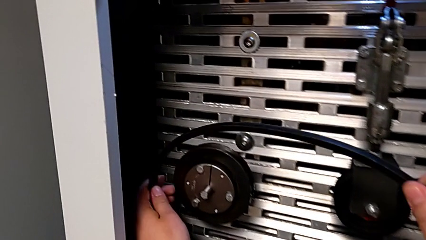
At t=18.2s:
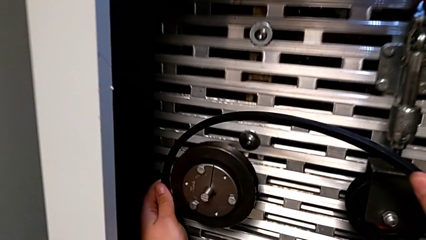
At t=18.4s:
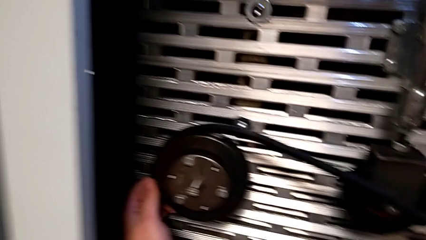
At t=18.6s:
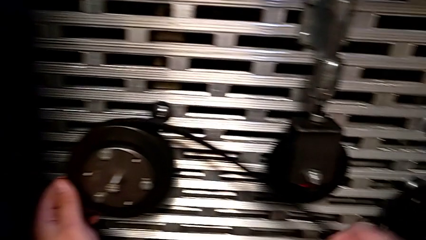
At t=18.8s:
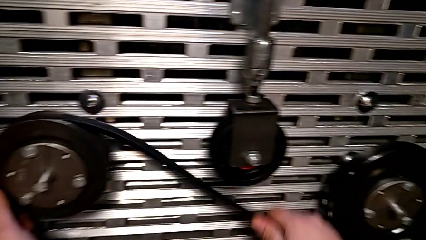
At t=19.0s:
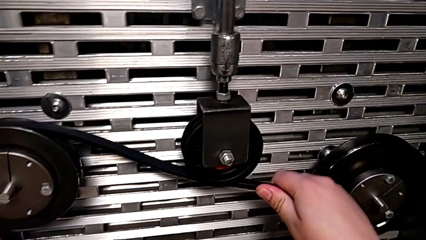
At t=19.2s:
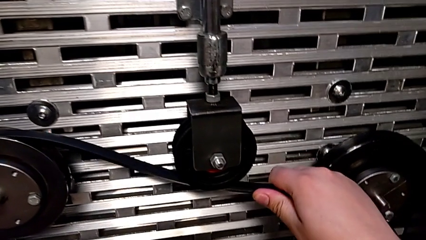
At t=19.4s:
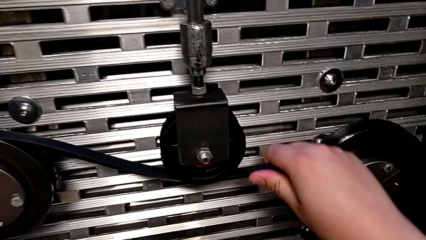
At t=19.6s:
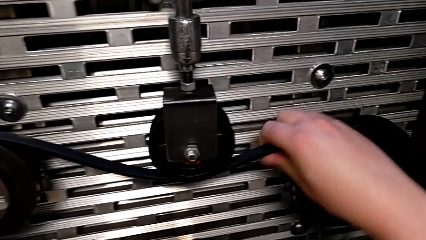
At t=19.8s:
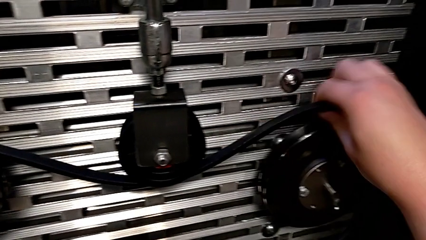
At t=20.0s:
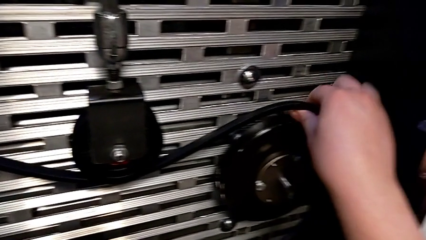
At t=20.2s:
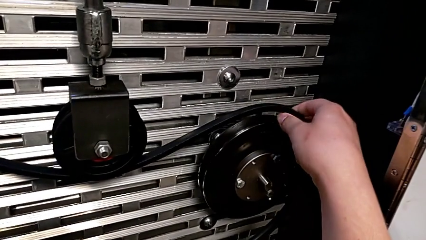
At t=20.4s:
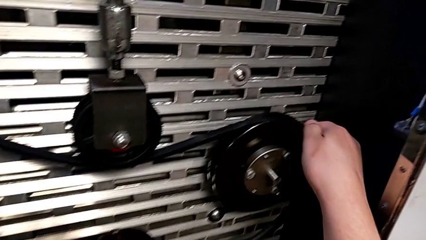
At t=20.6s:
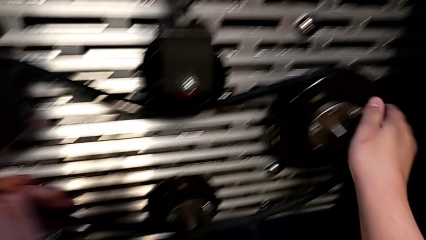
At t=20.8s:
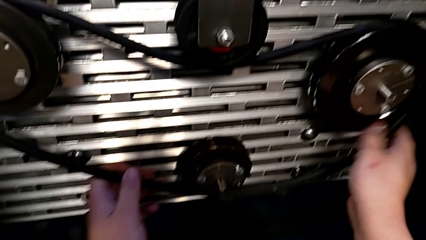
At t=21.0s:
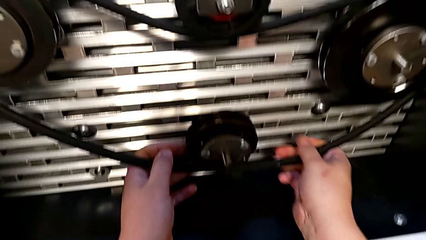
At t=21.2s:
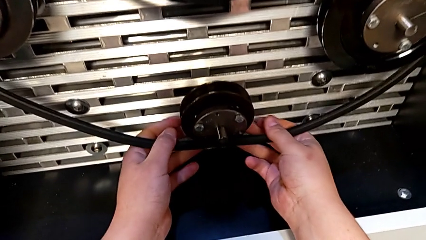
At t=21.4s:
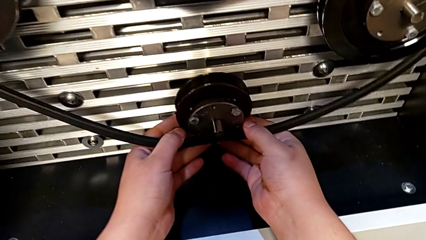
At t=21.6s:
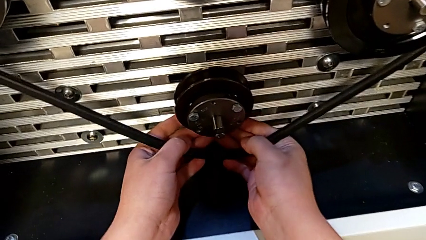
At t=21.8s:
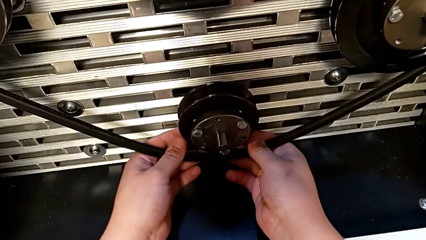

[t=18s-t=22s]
The camera wearer assembles the new belt. They assemble the belt.

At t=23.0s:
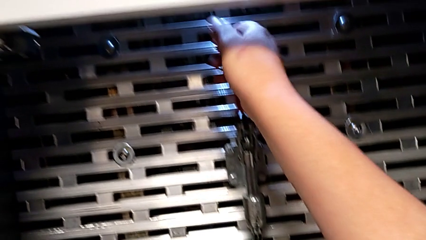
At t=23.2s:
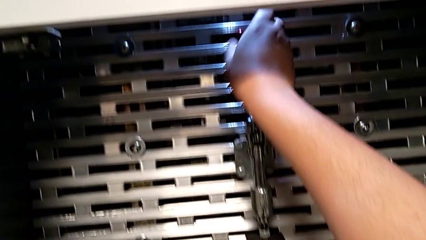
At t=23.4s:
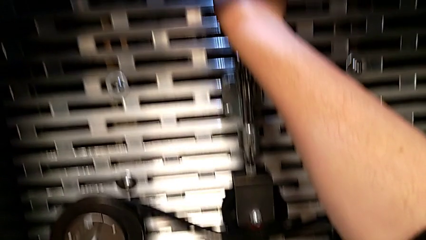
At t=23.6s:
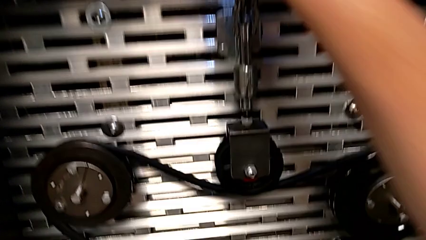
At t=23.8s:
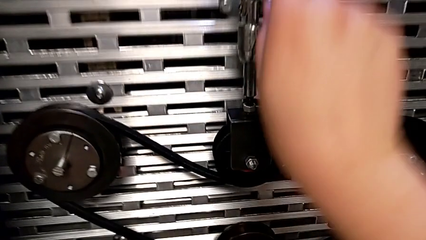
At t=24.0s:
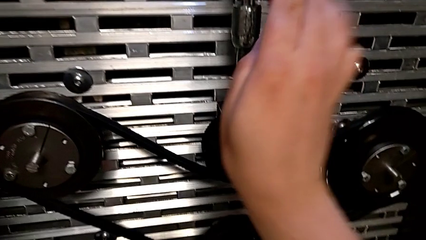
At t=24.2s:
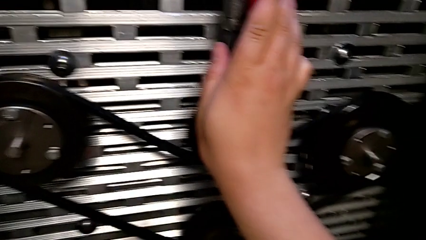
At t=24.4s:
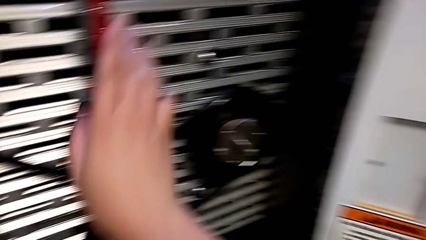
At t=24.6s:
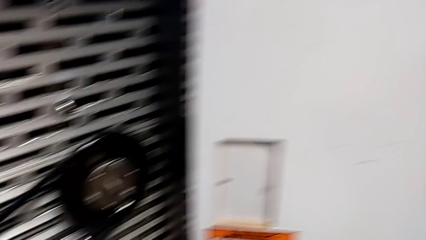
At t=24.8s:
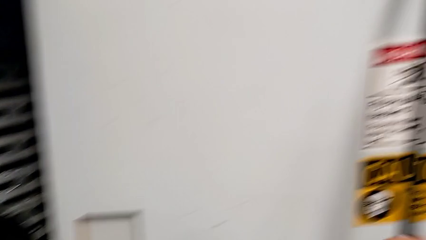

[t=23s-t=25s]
The camera wearer pushes the red lever. They push the red lever.

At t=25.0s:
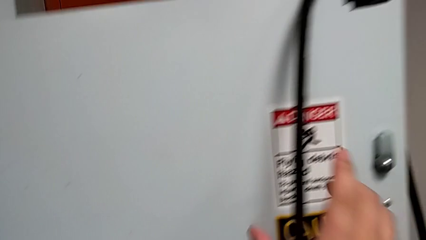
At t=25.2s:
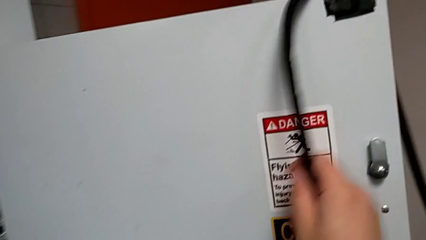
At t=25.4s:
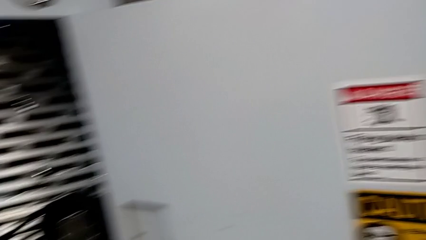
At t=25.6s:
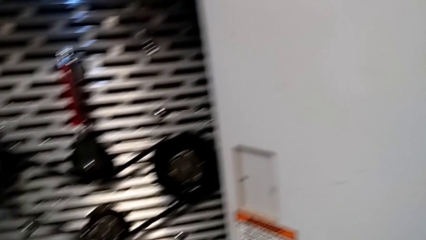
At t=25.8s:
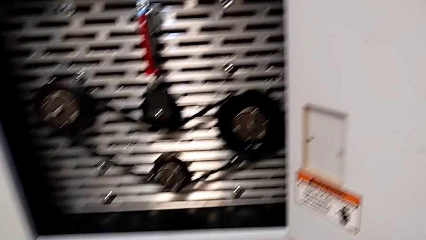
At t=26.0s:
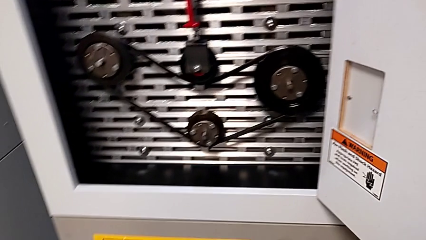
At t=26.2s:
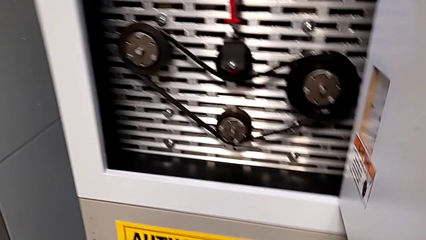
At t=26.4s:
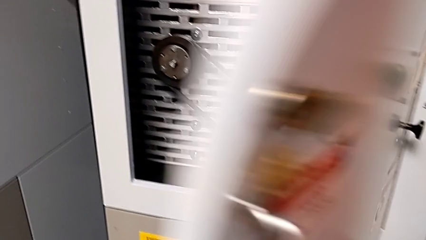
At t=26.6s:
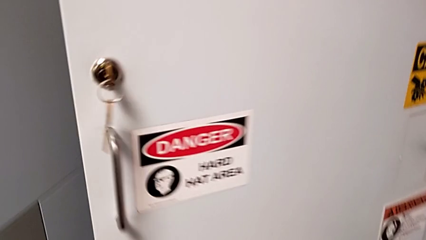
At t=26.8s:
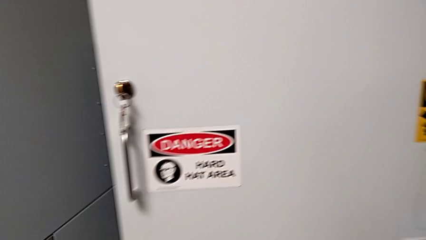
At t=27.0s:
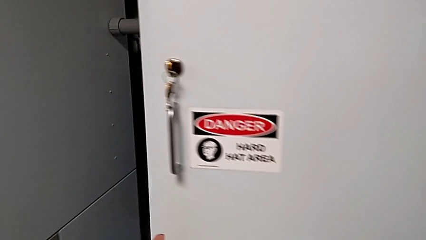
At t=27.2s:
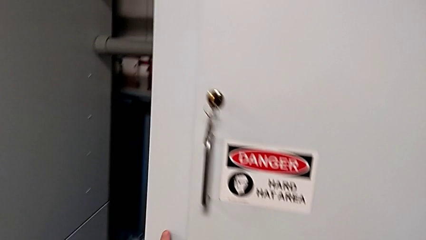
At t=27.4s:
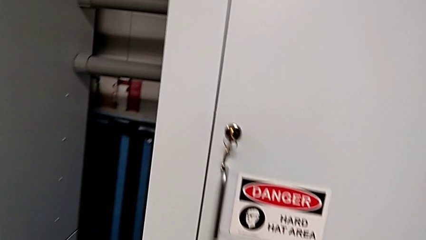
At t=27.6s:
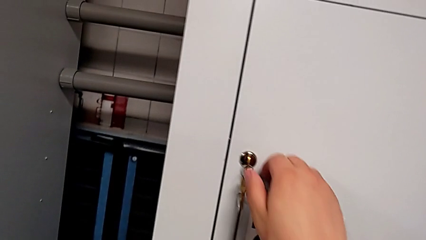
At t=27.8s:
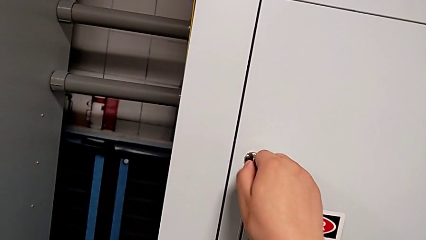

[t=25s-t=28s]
The camera wearer closes the front panel door. They drop the old belt and close the front panel door.

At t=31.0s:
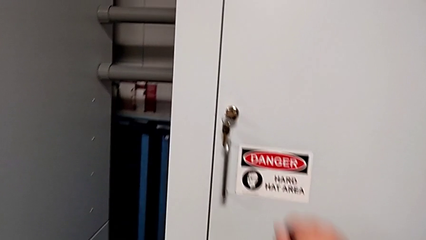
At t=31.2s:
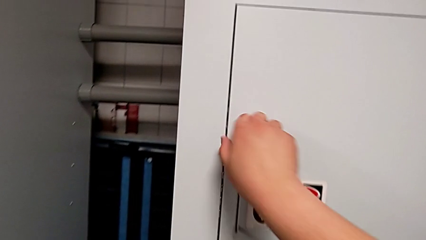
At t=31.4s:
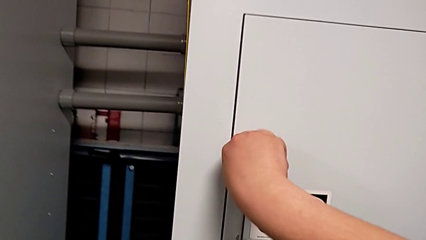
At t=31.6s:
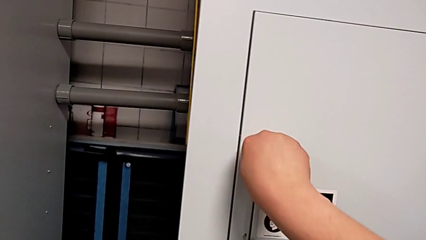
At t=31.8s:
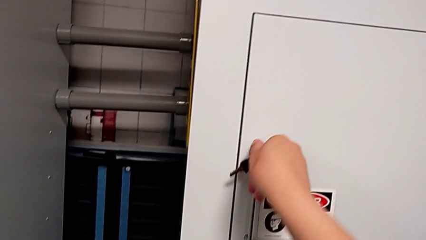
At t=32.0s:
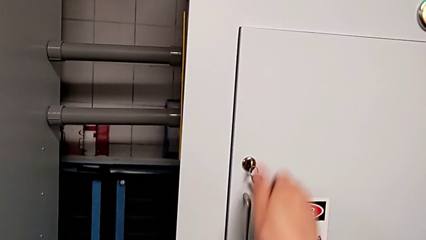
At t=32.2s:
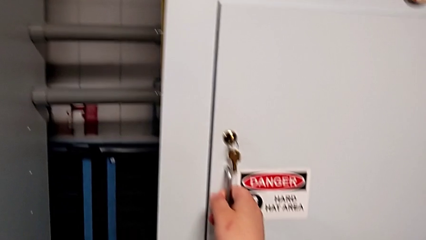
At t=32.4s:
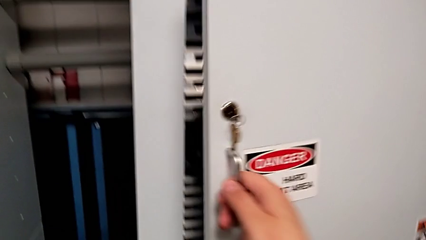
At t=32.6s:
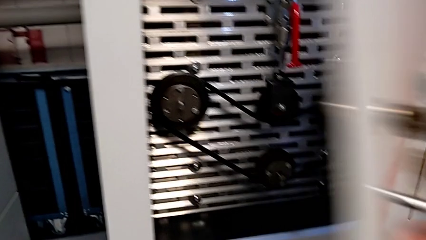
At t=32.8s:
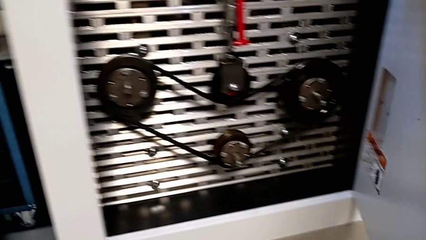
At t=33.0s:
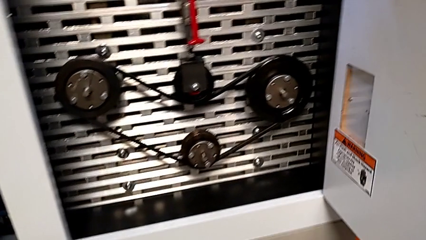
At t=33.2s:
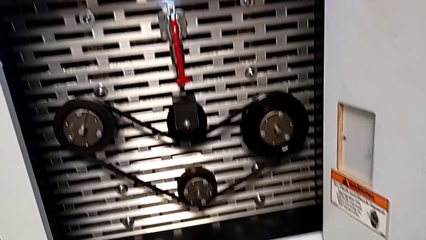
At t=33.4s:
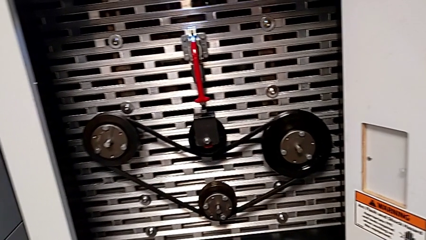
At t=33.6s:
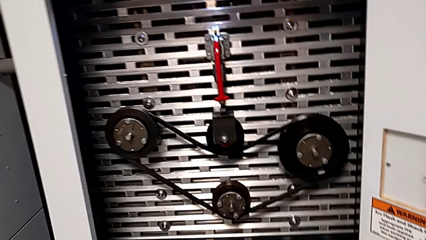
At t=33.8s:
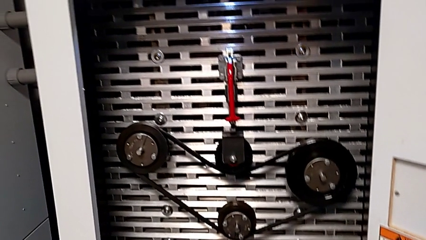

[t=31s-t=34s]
The camera wearer opens the front panel door. They unlock the front panel door and open it.

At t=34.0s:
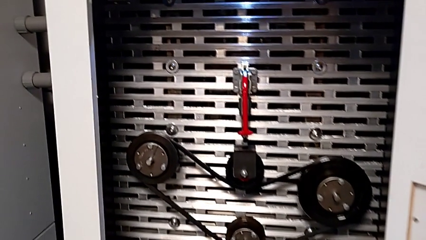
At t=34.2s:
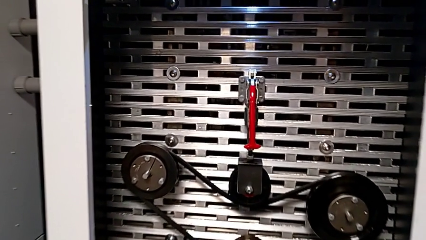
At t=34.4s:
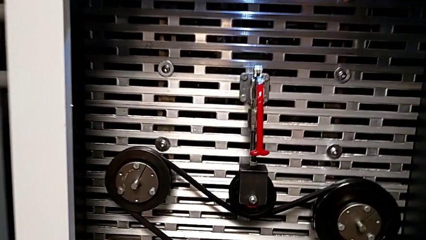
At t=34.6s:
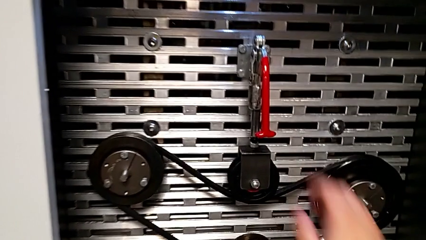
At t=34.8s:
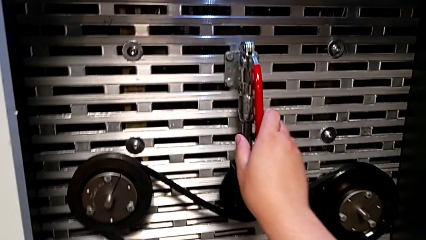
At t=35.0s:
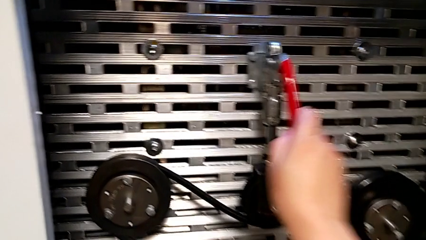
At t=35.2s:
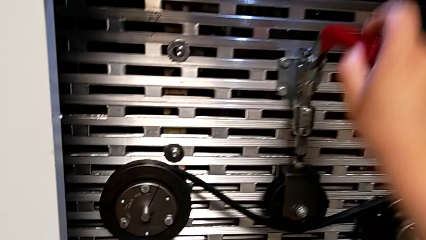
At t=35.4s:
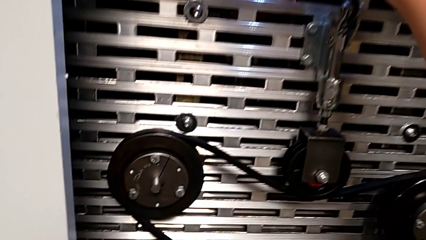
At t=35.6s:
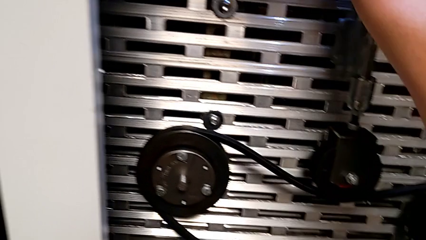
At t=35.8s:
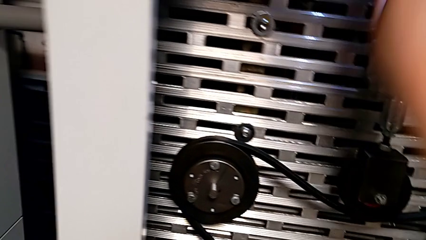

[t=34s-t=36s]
The camera wearer lifts the red lever. They pull the red lever.

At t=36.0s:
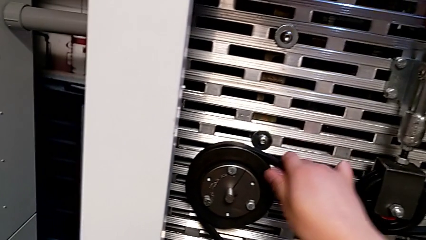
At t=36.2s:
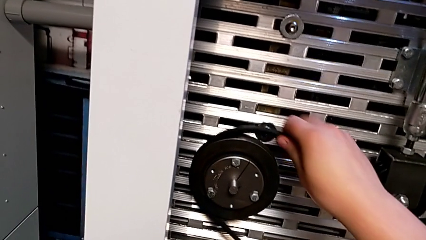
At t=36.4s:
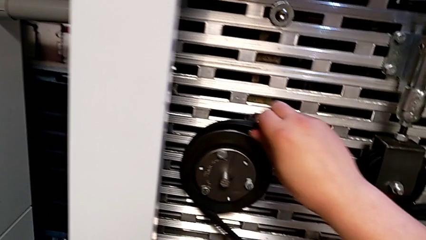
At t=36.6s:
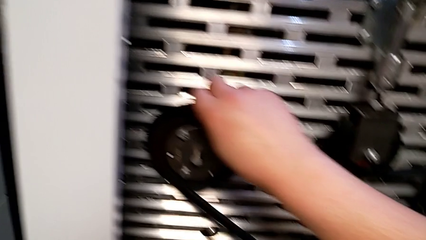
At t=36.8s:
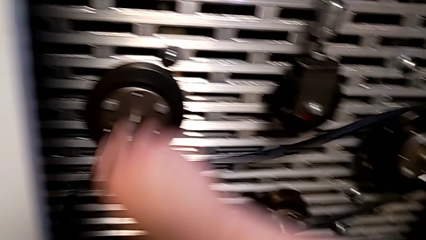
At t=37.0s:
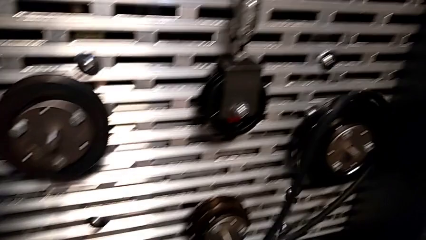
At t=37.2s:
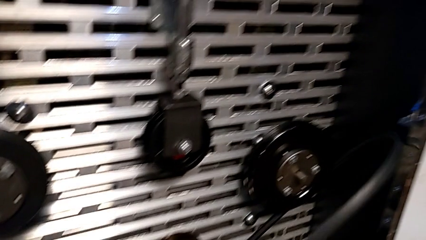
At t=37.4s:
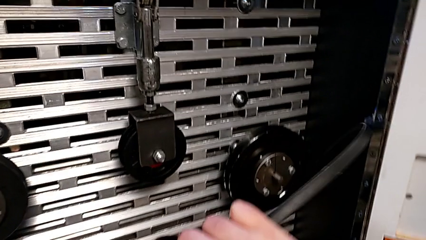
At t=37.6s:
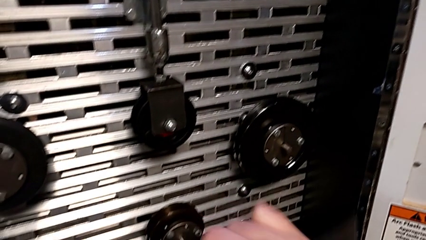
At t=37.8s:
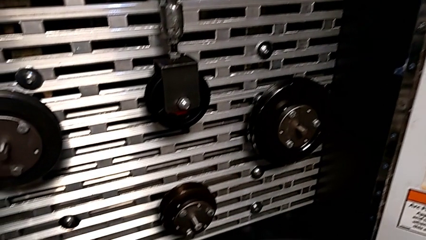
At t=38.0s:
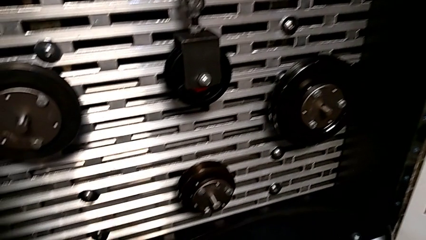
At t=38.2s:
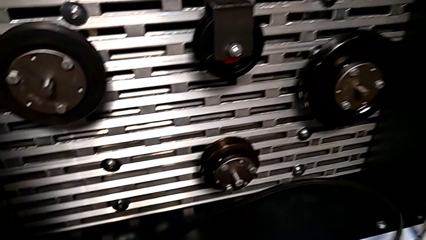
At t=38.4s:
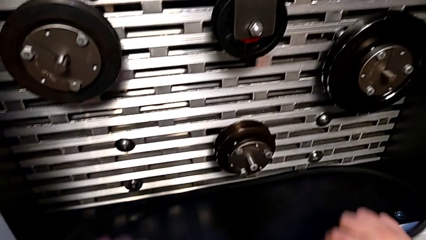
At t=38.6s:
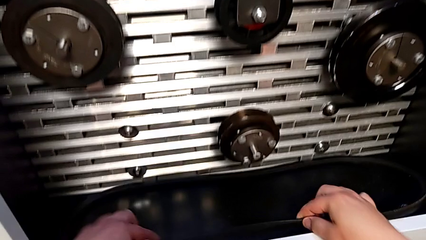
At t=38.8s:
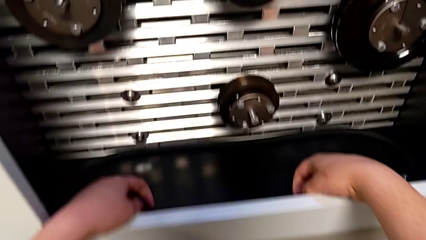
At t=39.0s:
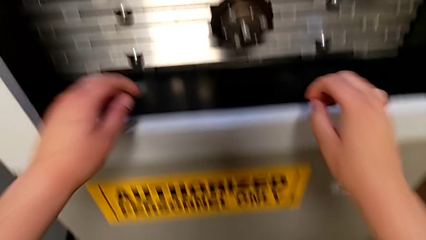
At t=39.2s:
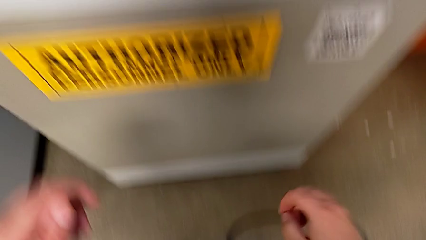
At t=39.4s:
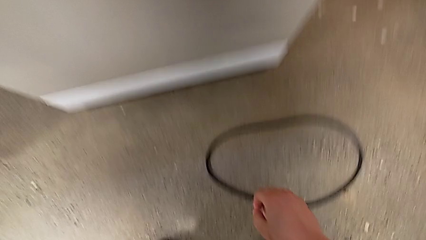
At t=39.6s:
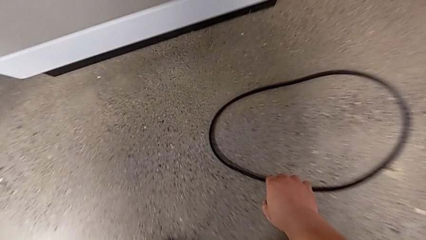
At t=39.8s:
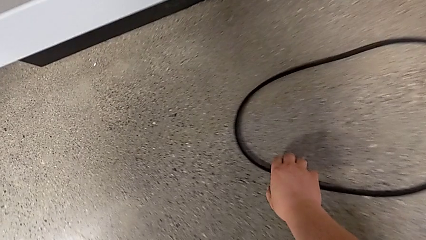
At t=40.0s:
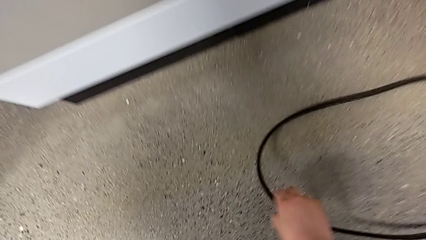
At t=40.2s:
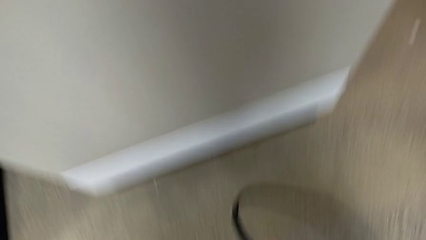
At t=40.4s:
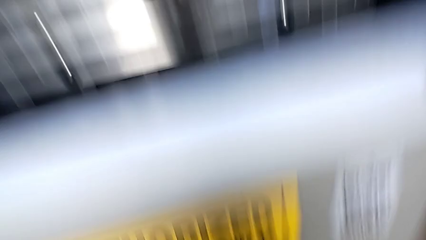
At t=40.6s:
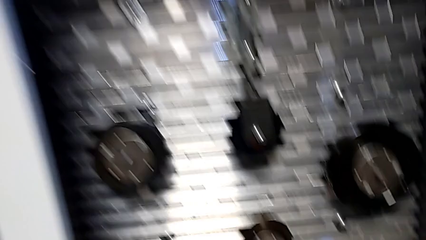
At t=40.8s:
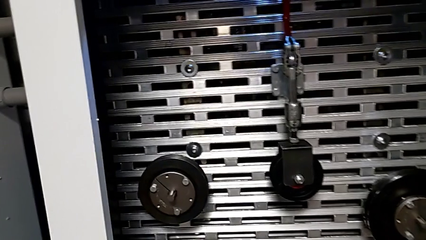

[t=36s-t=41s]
The camera wearer is assembling the old belt. They withdraw the new belt, place it, approach the old belt, grab it and lift the belt.
